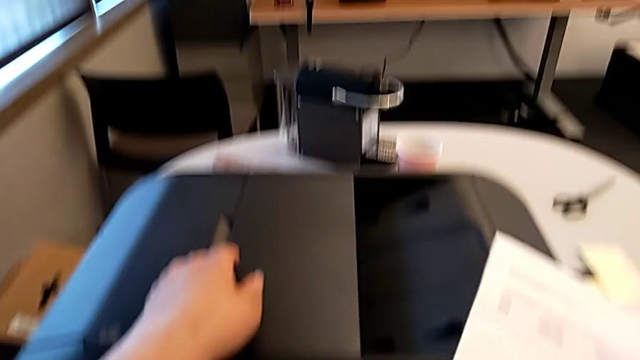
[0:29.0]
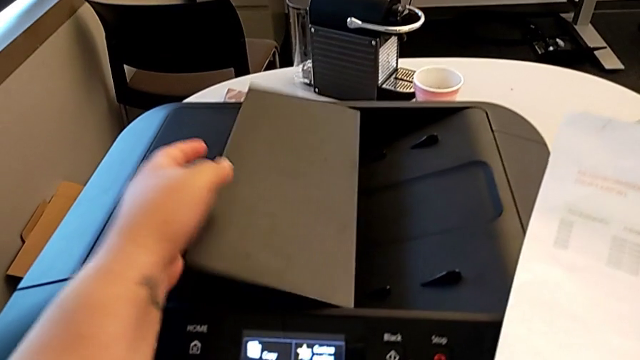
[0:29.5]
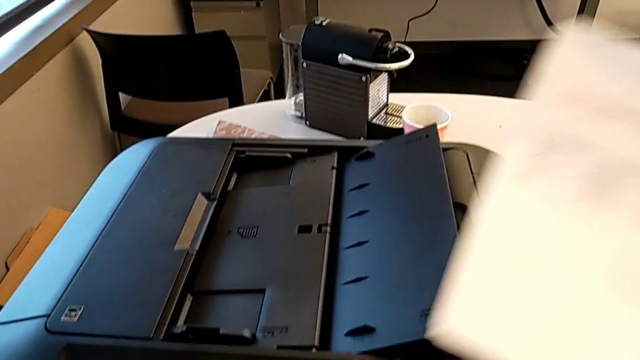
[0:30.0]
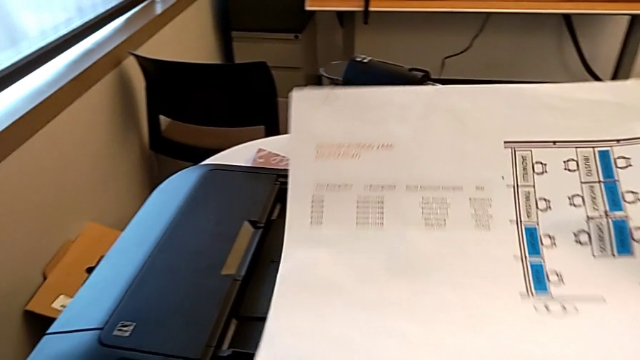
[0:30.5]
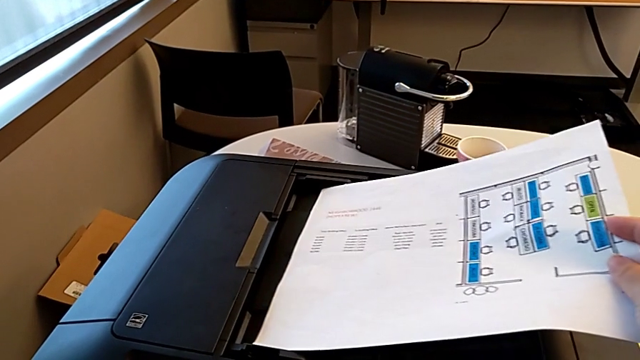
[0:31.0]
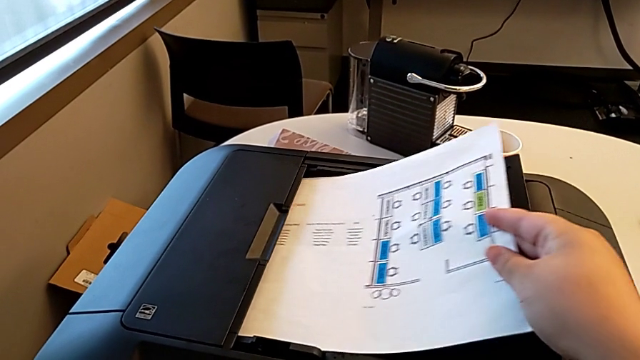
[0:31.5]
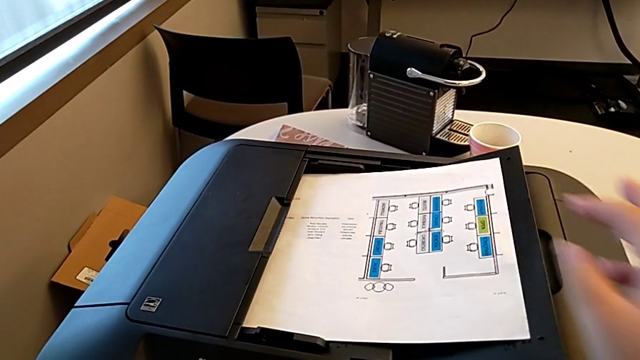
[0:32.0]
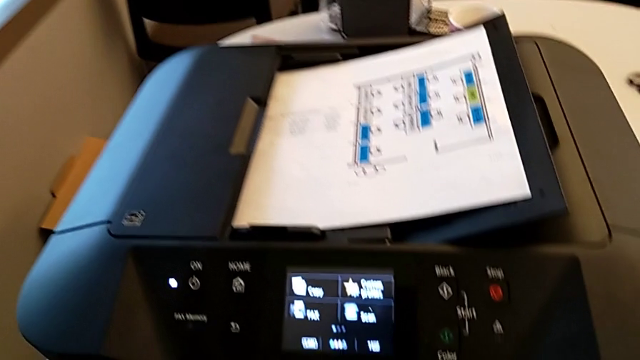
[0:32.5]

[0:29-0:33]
The camera wearer is adding a piece of paper to the paper stand. They grab the copy gate, open it and place the paper stack.

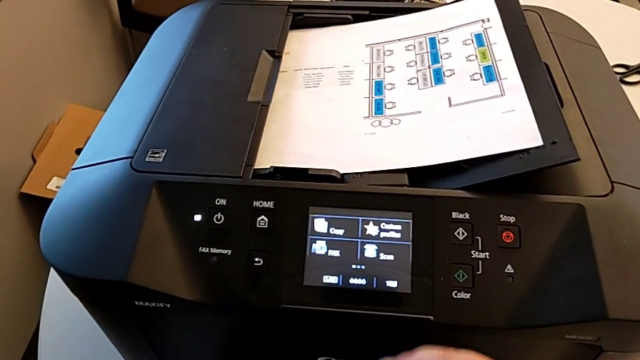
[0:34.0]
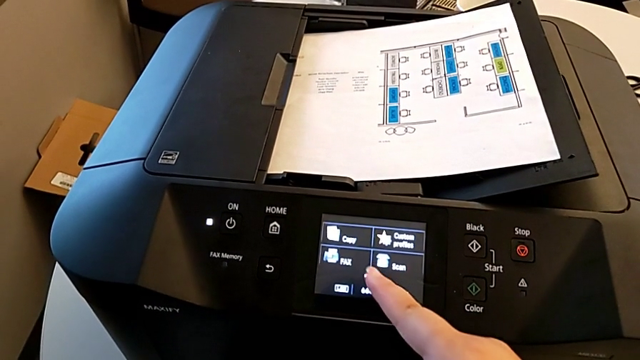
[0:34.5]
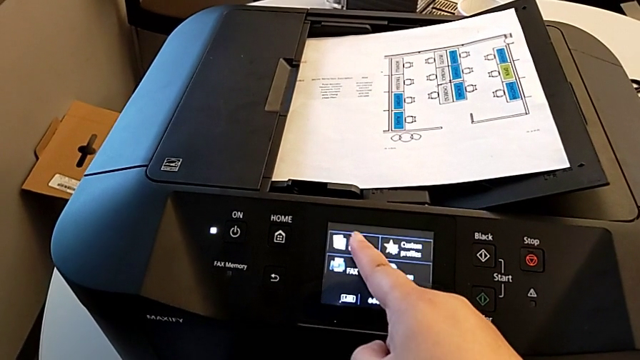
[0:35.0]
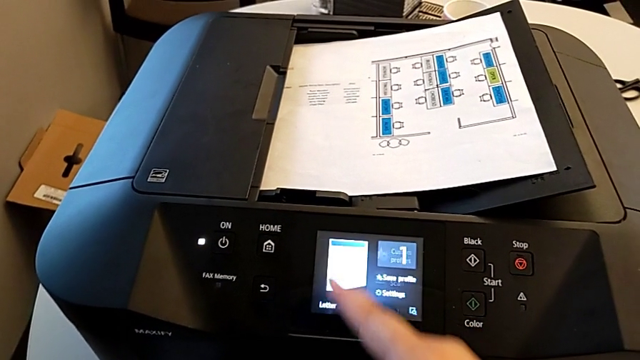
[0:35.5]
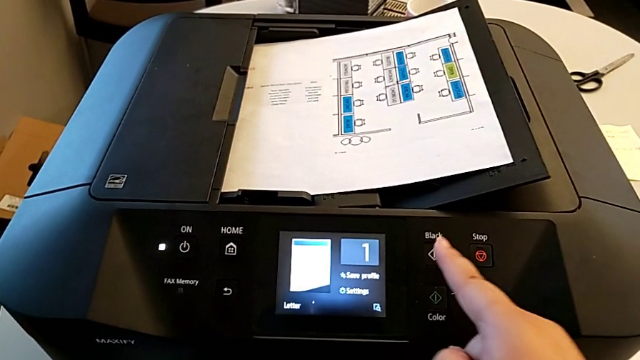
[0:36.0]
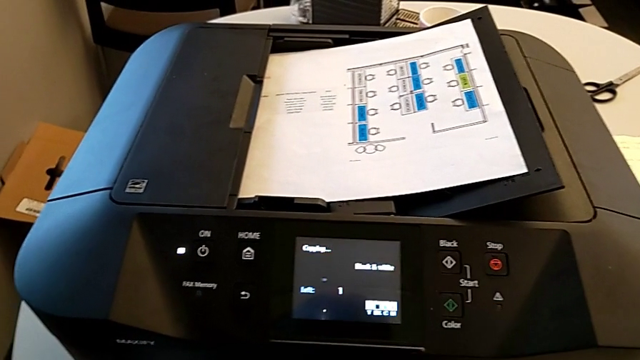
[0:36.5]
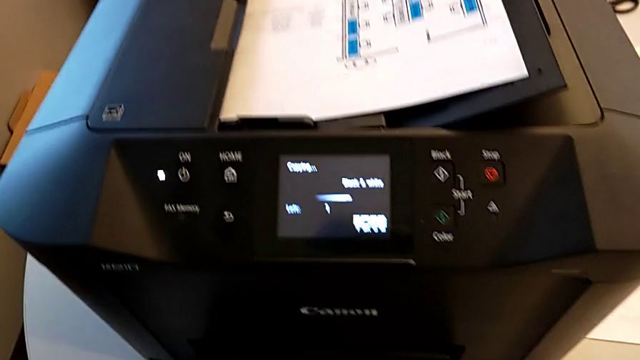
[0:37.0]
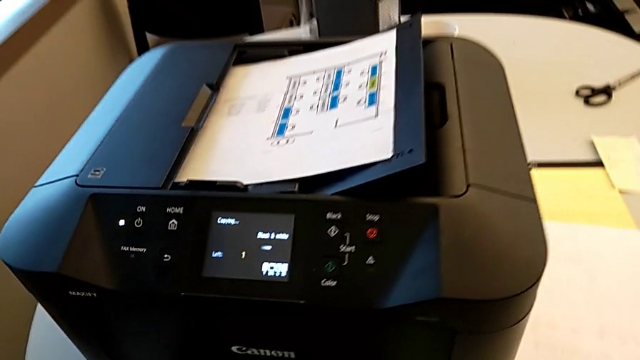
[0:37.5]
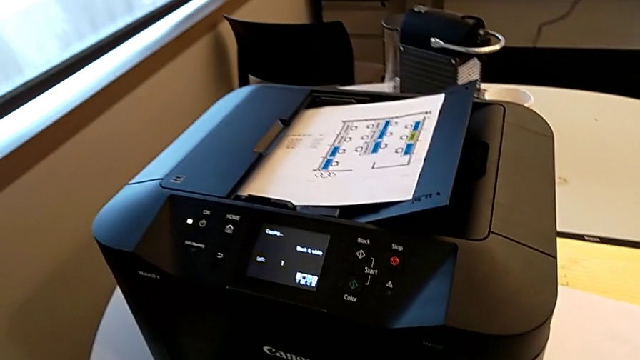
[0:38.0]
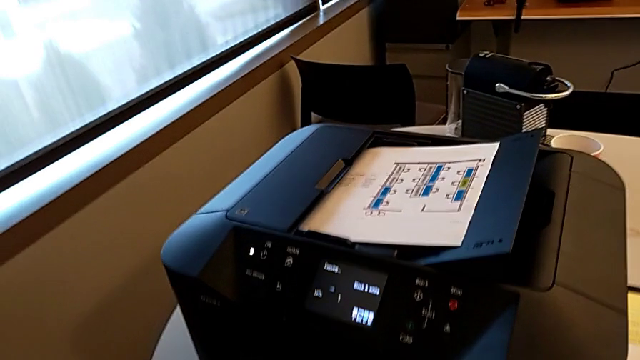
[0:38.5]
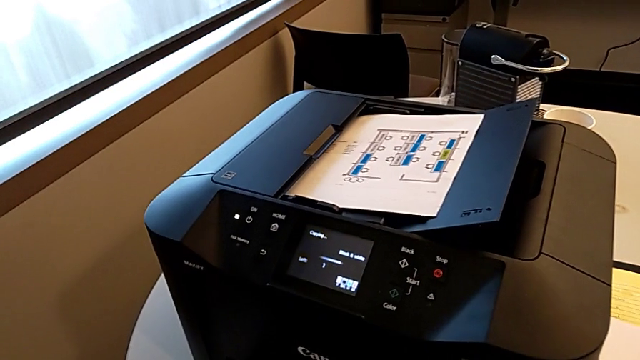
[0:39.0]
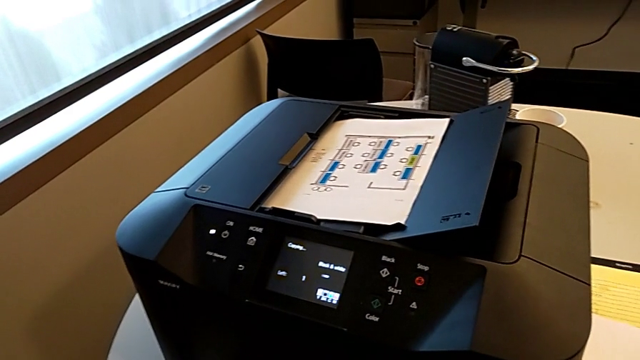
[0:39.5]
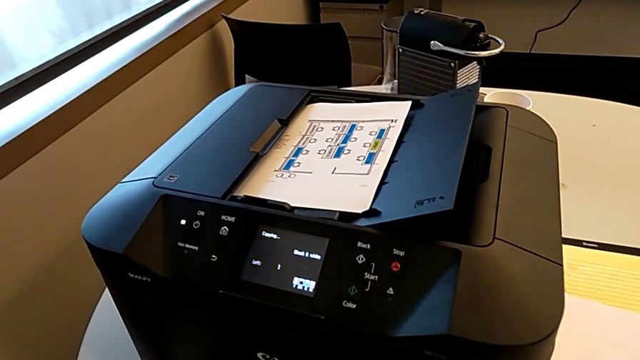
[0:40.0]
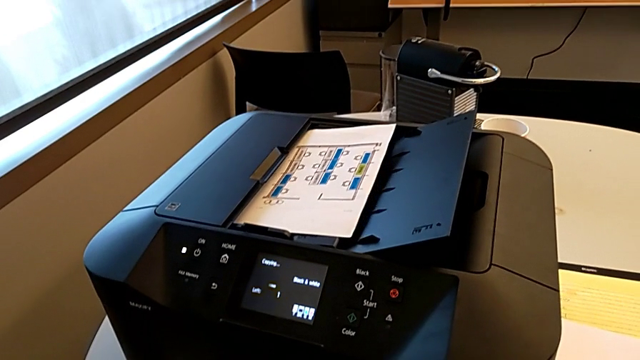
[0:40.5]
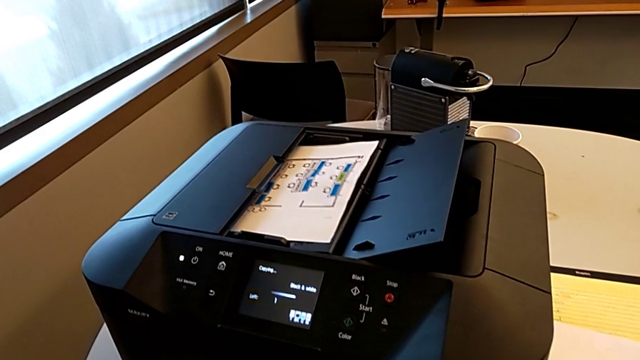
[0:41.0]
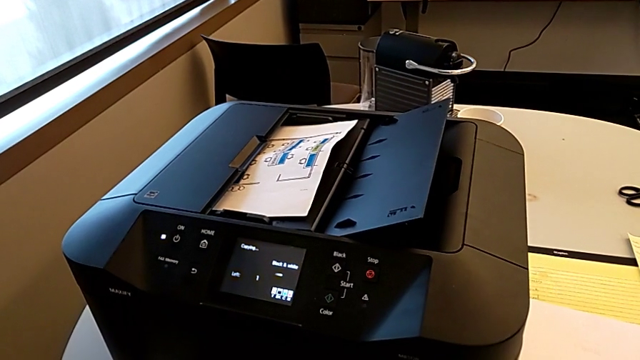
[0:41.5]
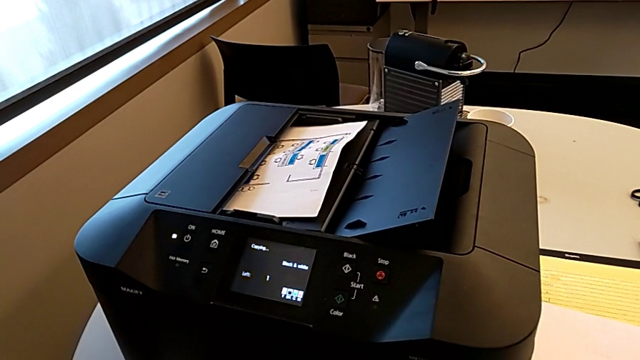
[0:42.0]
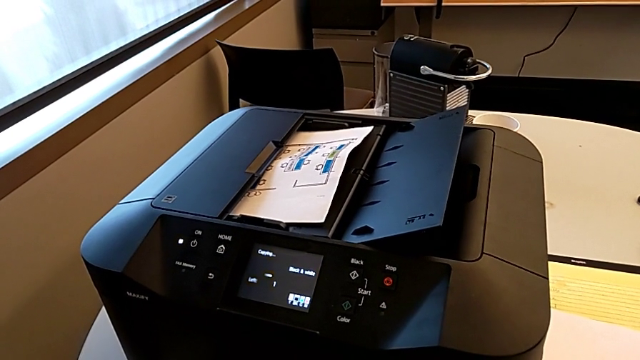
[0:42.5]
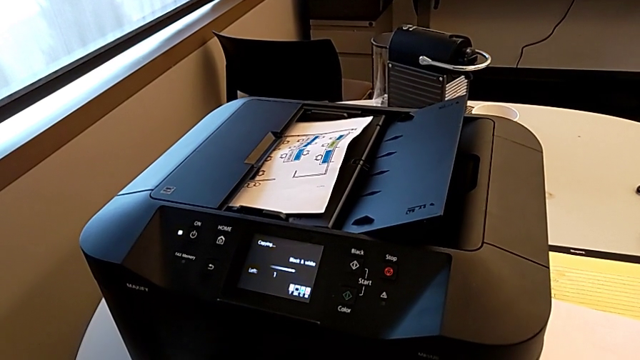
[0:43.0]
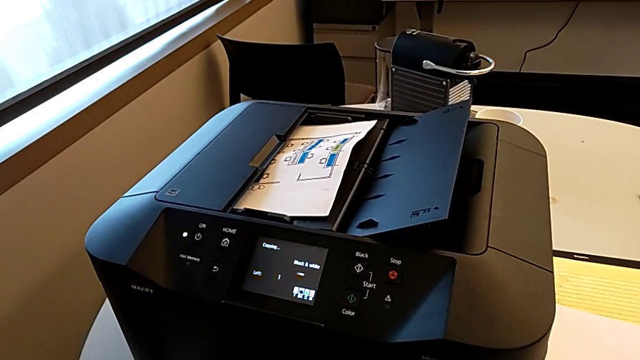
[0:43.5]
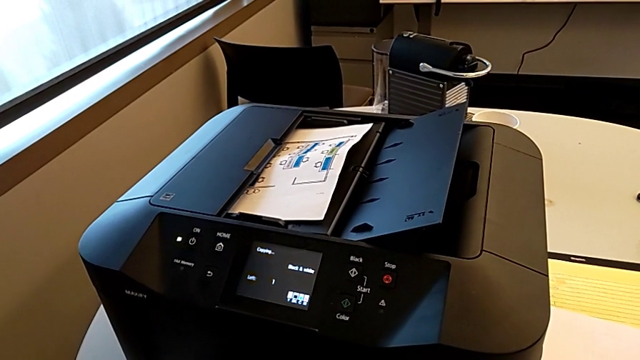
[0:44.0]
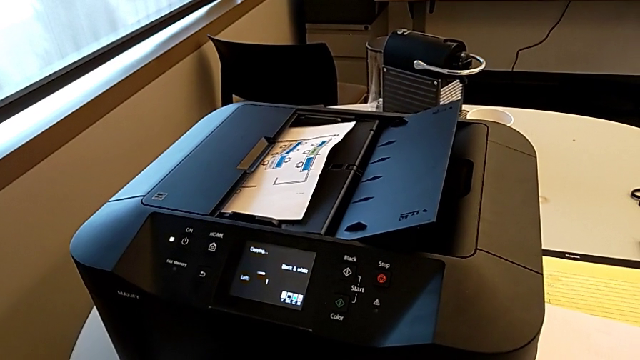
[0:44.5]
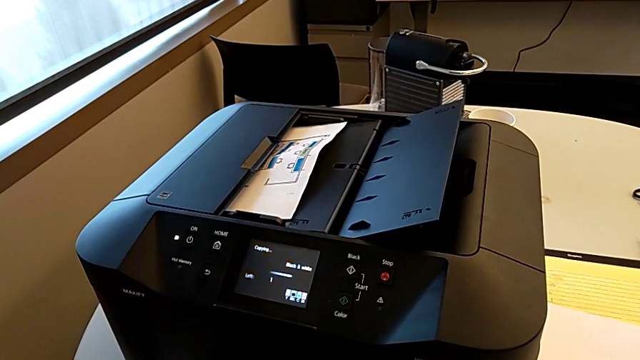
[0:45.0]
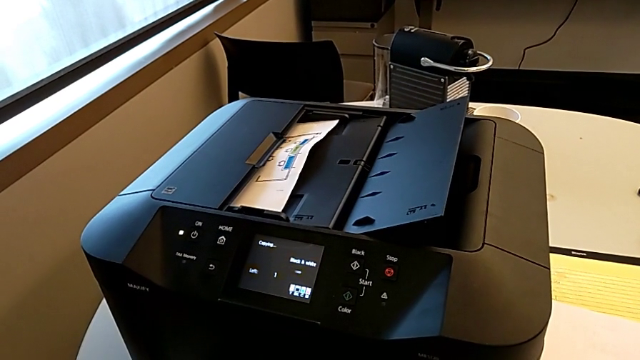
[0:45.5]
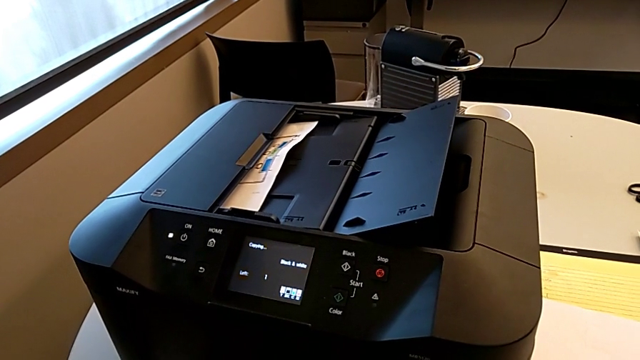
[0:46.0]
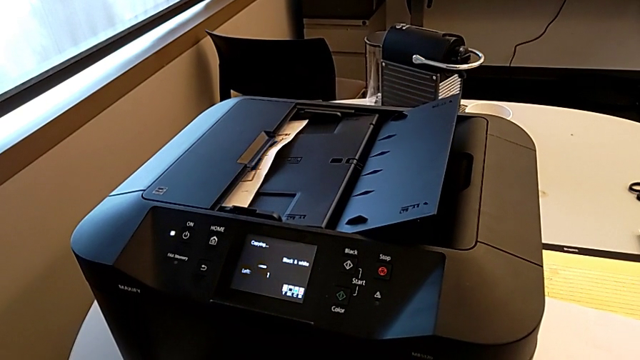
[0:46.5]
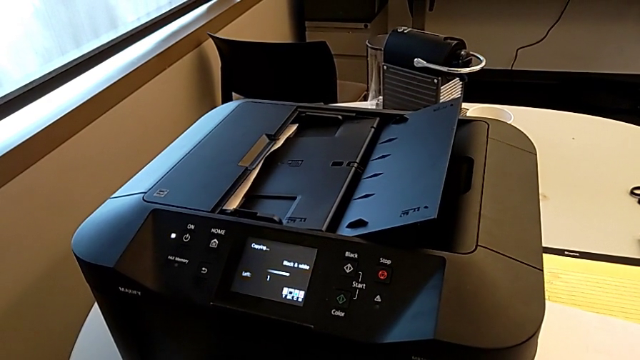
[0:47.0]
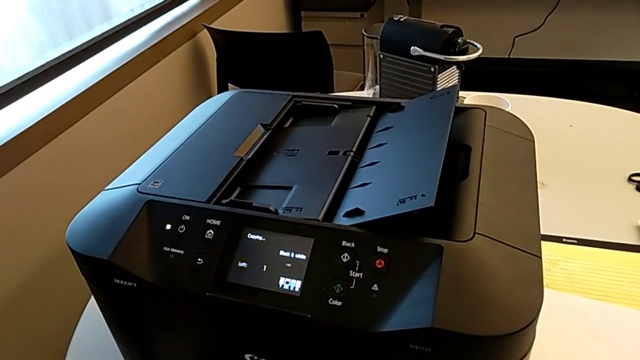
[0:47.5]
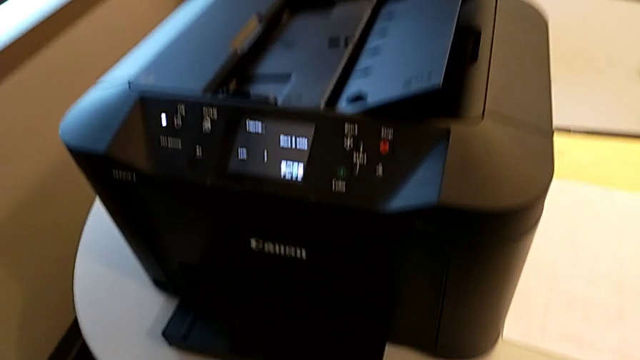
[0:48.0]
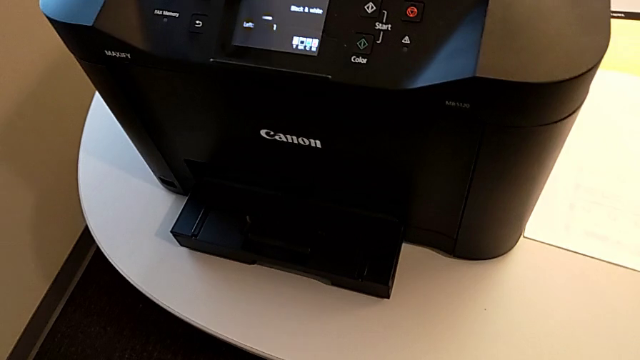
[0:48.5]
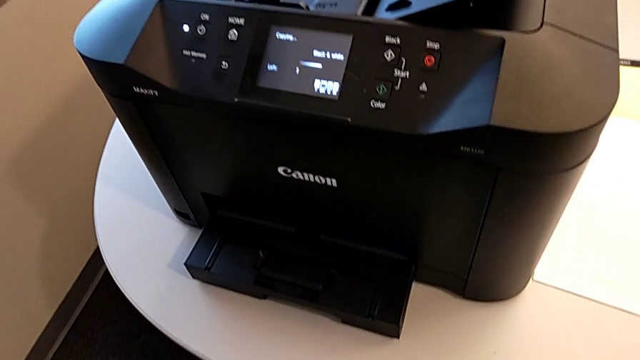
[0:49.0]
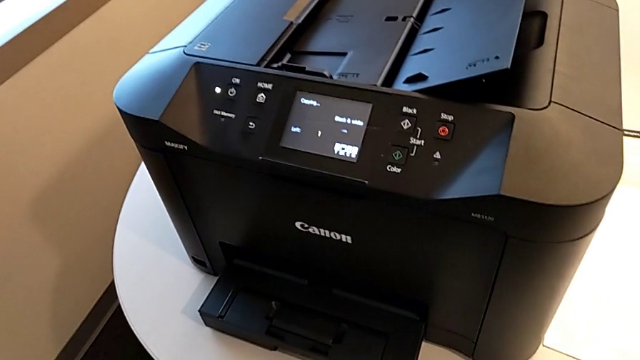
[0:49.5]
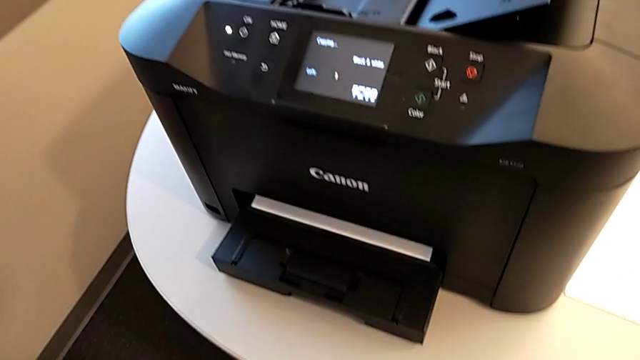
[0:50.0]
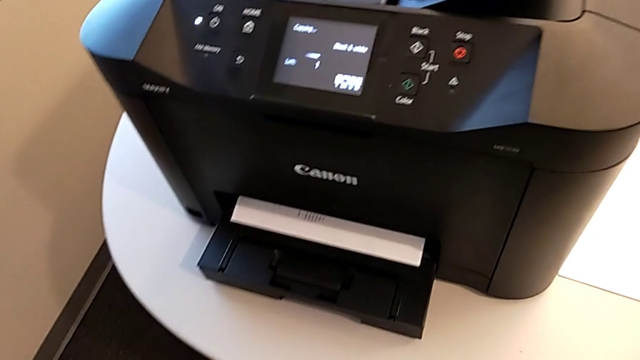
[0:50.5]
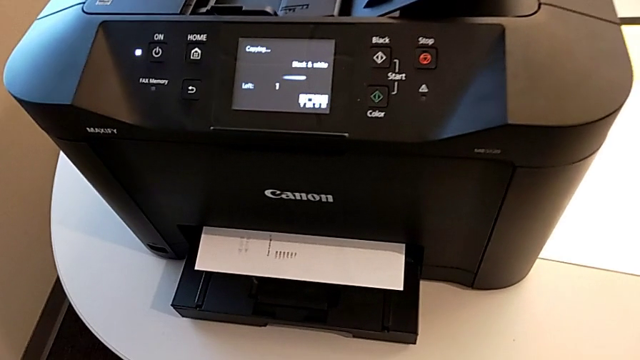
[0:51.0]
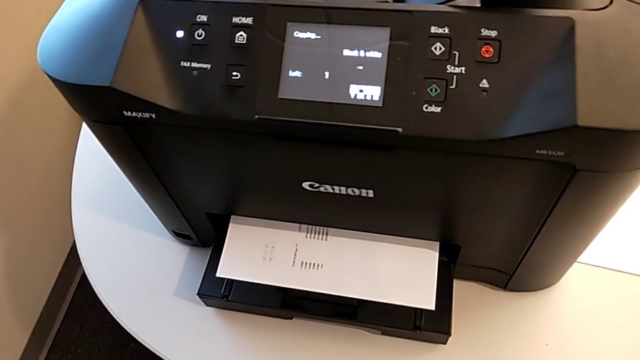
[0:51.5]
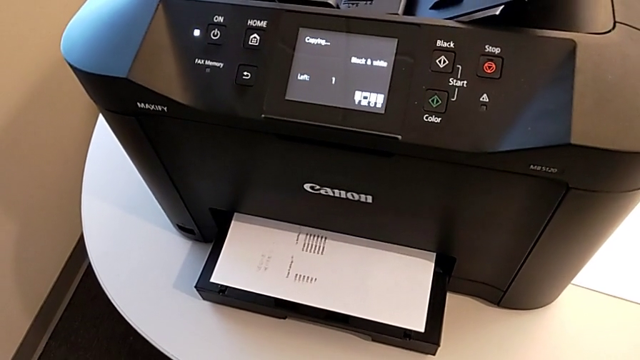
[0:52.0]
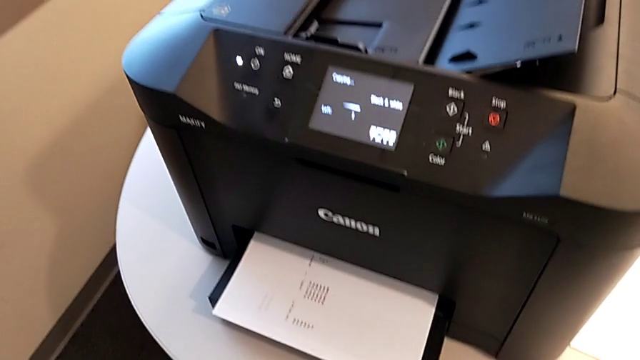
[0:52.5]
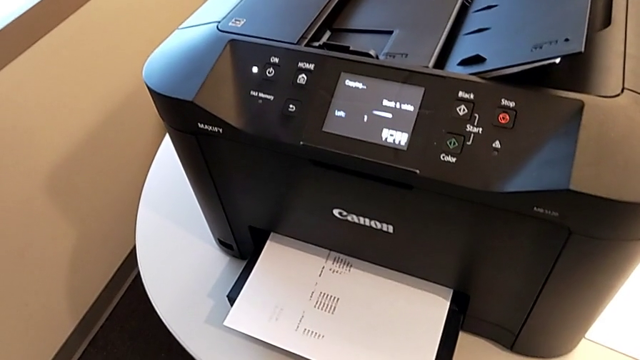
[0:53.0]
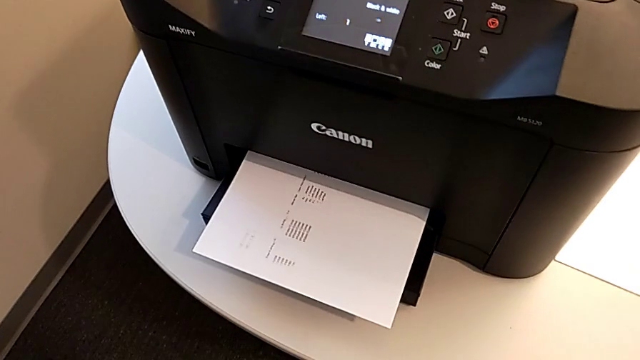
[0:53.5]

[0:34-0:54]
The camera wearer is making a copy. They touch the touch screen and press the button.
